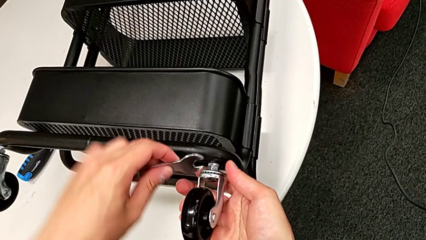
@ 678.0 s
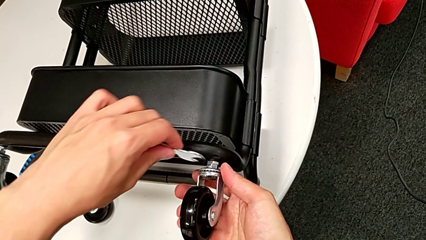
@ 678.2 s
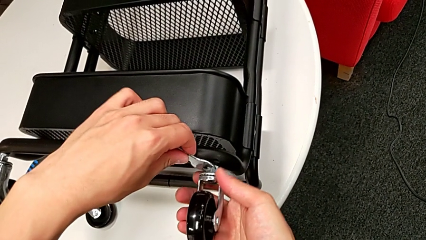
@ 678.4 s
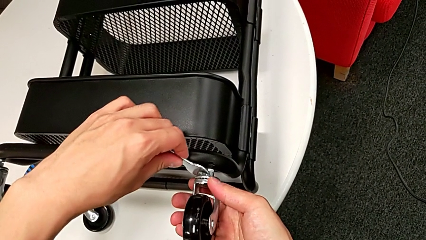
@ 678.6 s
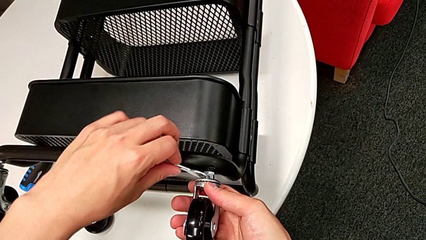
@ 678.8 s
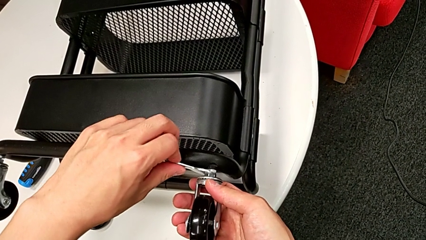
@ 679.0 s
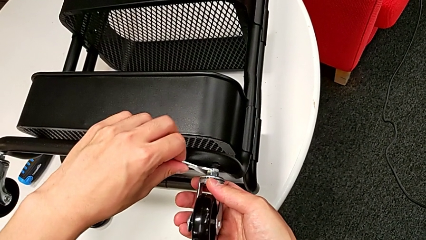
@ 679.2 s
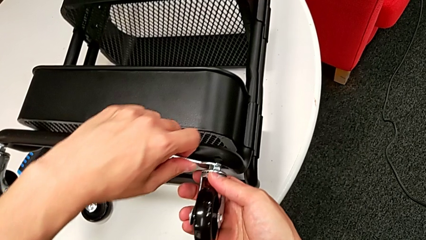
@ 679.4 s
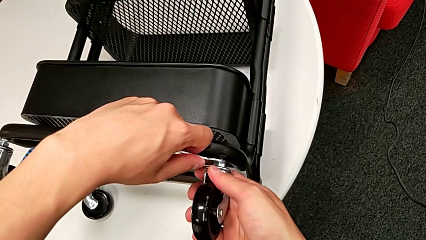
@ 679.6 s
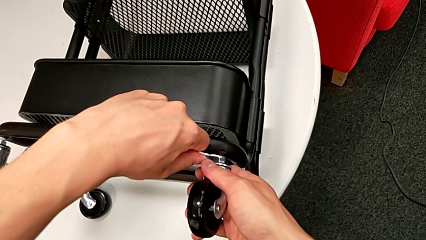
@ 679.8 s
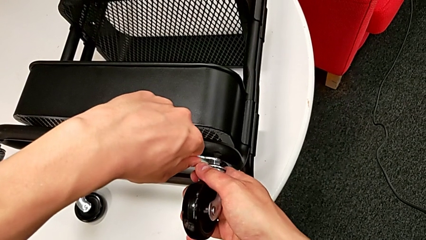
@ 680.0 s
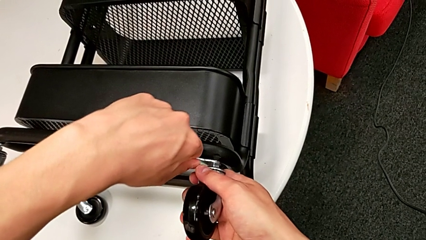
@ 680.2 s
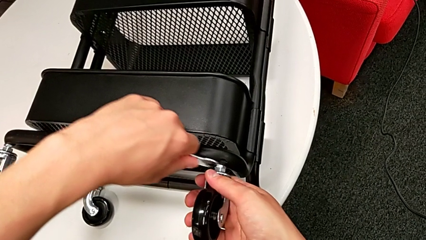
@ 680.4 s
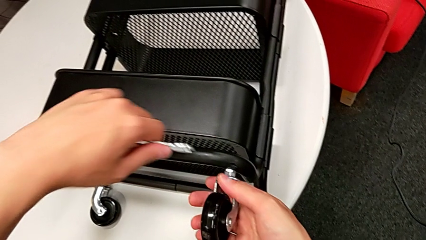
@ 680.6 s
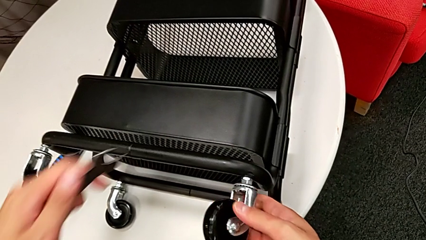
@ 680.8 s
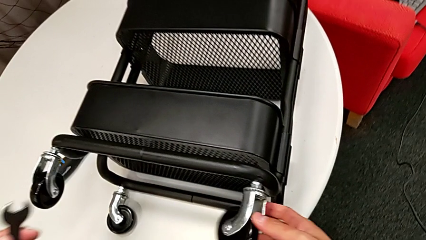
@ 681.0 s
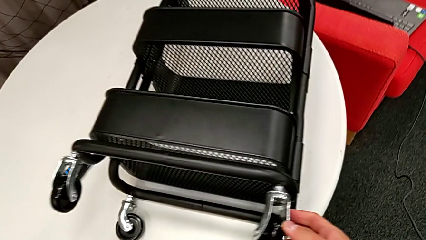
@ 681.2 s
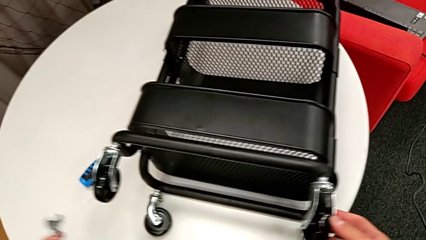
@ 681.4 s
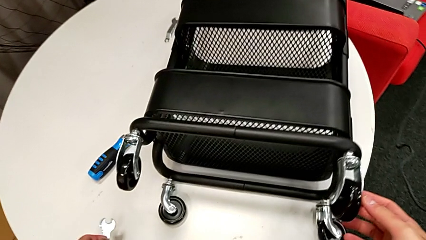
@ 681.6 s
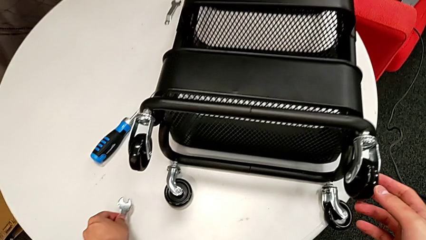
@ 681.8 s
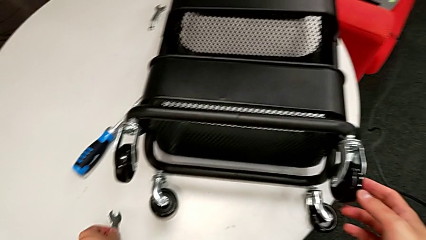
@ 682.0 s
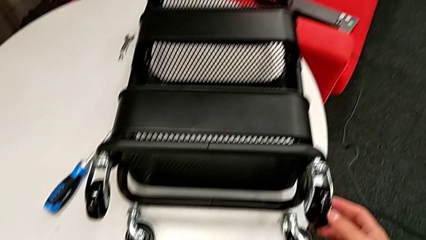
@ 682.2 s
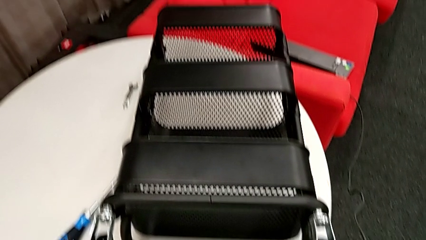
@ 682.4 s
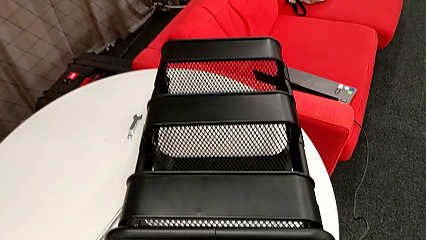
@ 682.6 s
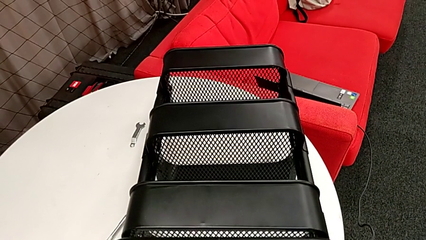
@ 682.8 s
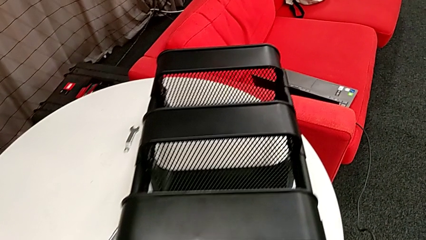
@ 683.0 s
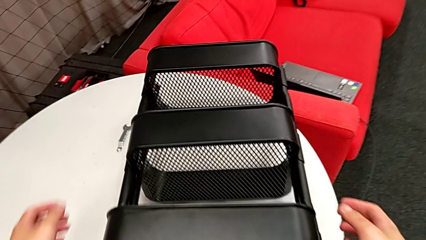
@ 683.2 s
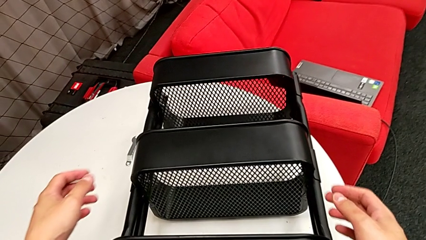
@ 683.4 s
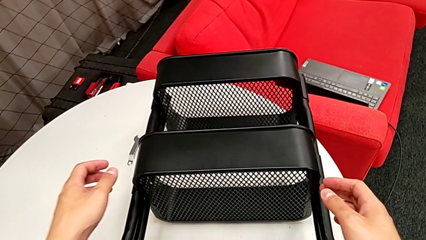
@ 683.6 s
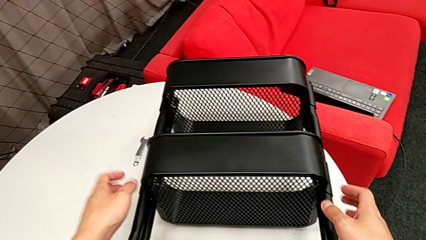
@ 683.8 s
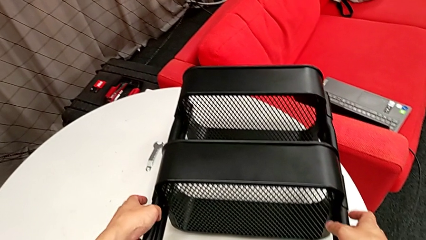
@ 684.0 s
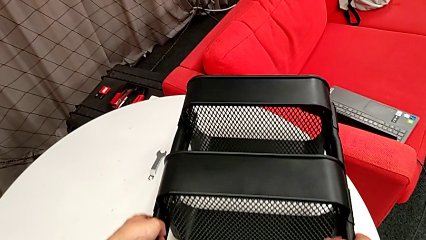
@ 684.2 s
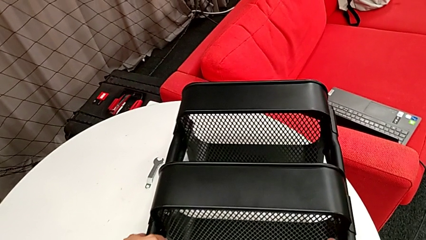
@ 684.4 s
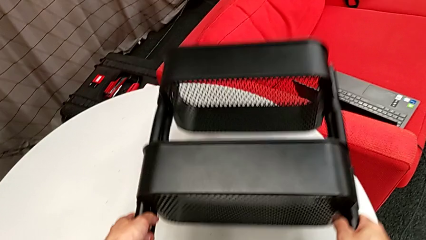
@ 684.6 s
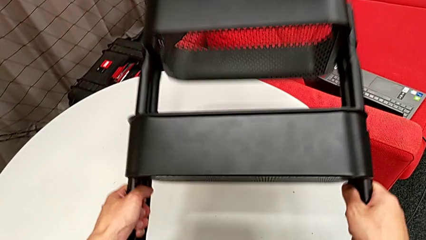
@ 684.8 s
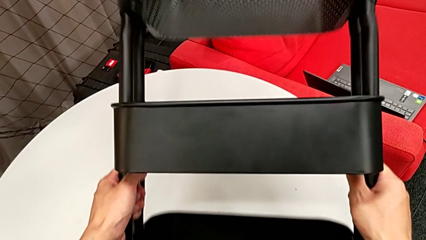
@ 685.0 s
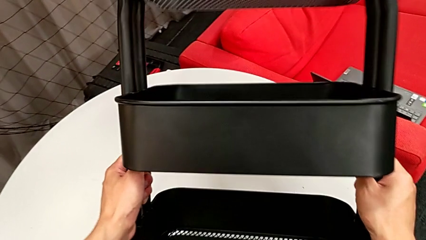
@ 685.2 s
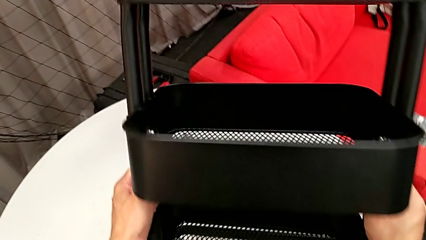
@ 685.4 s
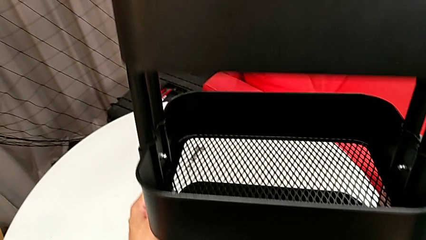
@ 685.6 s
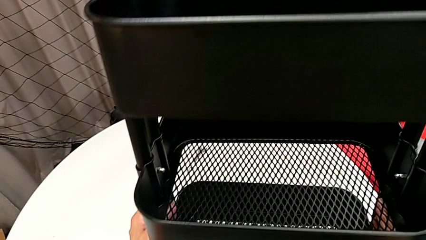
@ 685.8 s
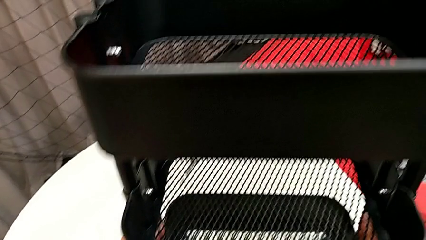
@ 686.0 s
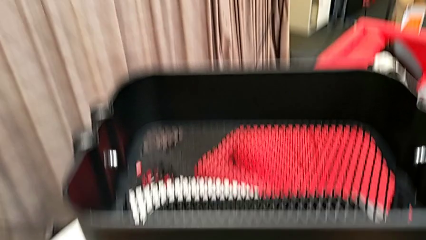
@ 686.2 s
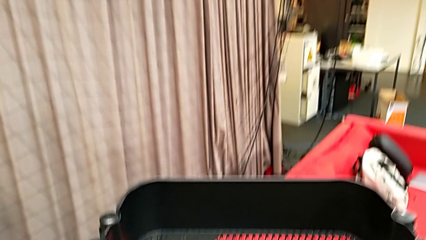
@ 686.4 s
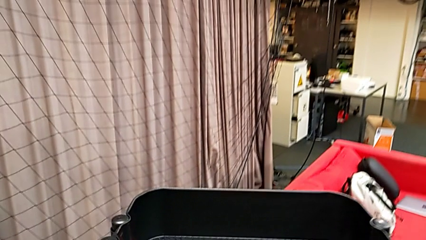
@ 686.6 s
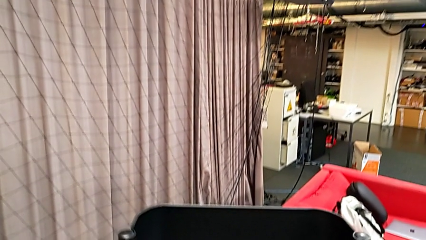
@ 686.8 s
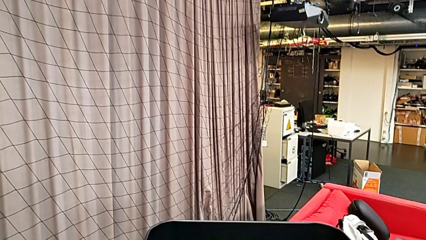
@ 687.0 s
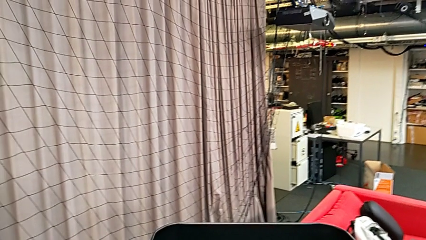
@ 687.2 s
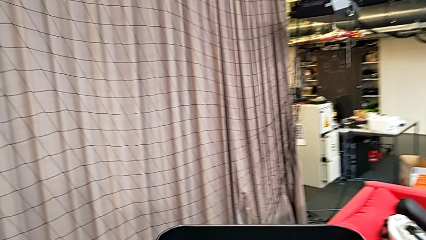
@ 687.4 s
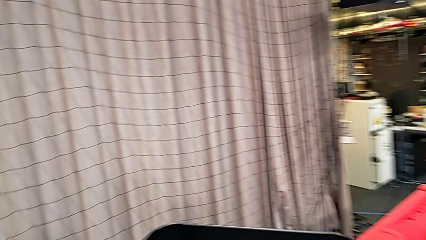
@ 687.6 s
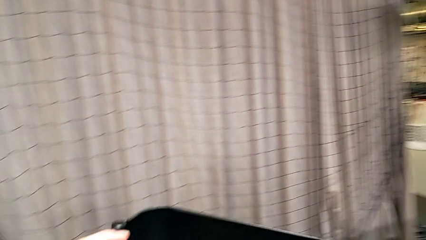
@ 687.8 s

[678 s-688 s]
The camera wearer is attaching the four wheels to the bottom of their base frame. They screw the fourth wheel, place the spanner wrench and lift the black utility cart.
